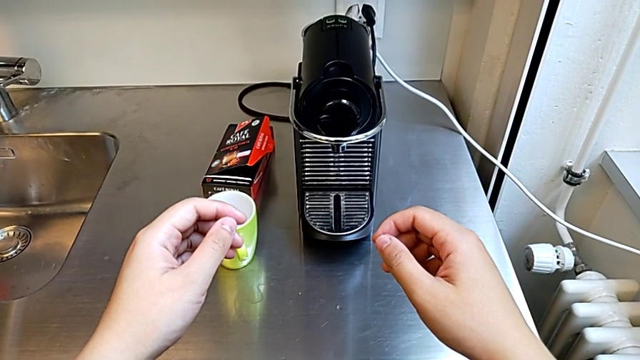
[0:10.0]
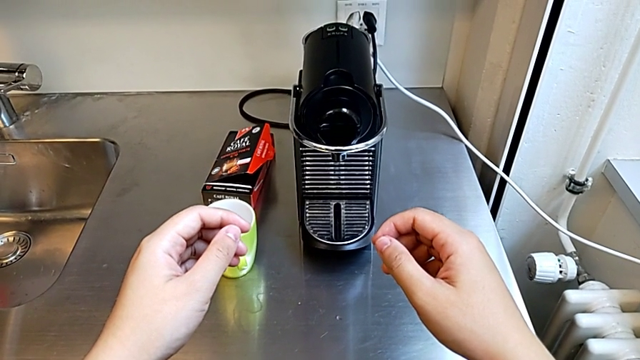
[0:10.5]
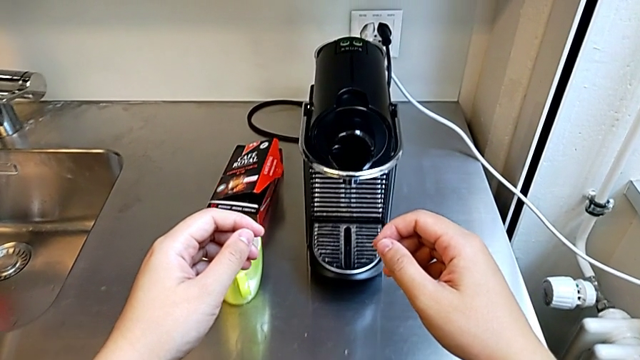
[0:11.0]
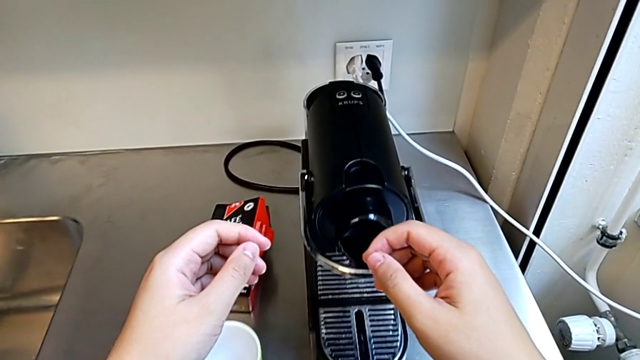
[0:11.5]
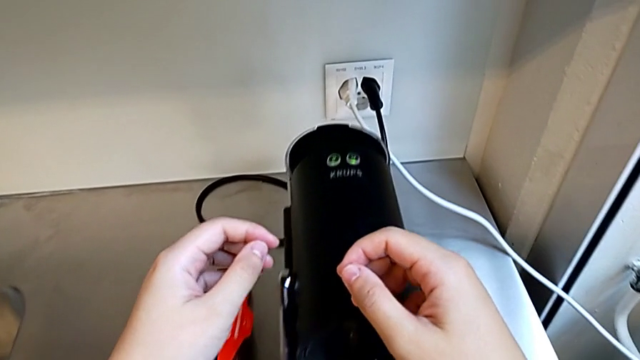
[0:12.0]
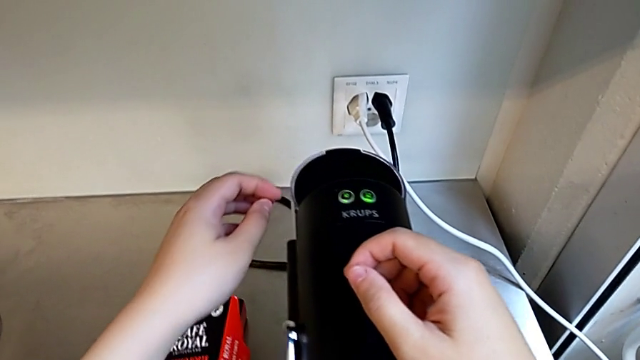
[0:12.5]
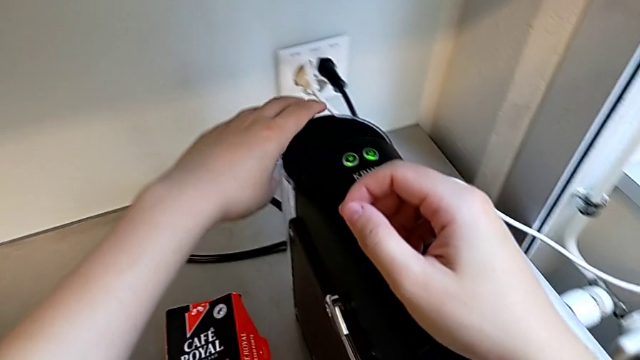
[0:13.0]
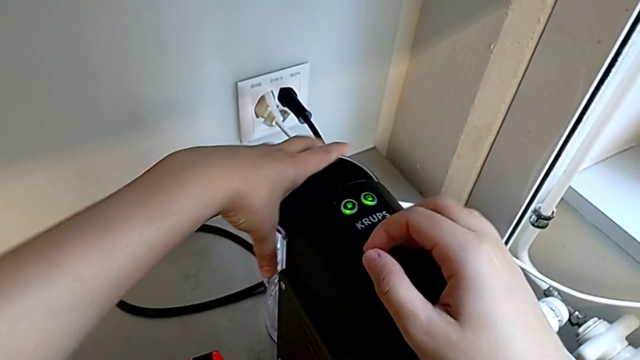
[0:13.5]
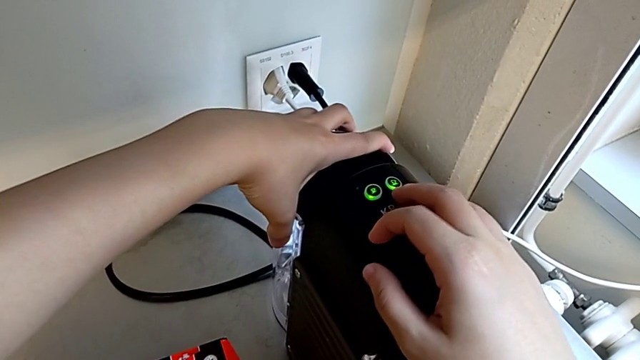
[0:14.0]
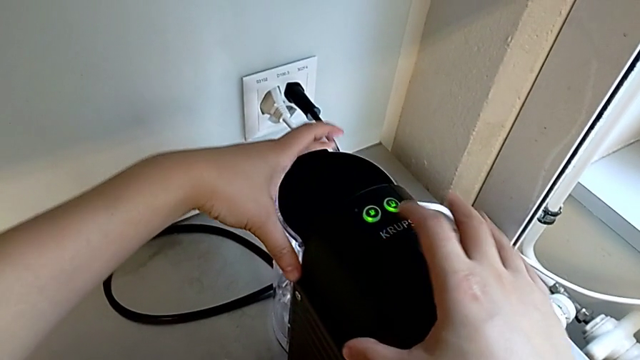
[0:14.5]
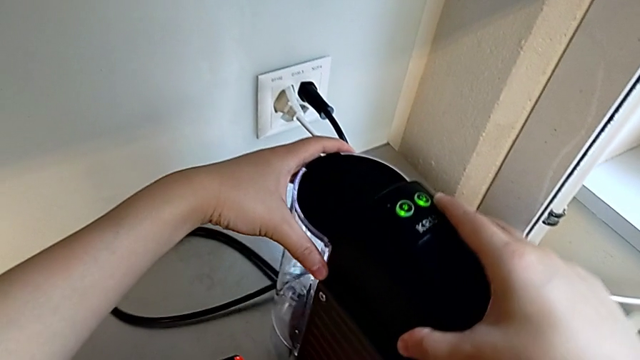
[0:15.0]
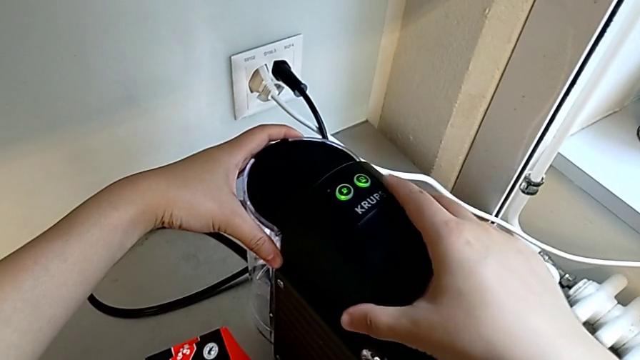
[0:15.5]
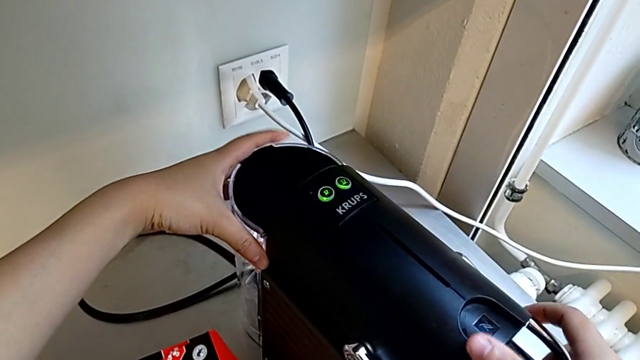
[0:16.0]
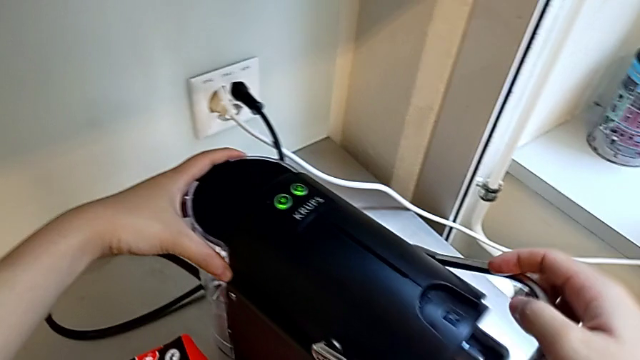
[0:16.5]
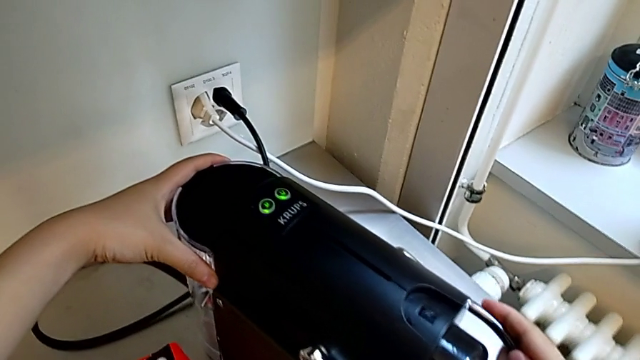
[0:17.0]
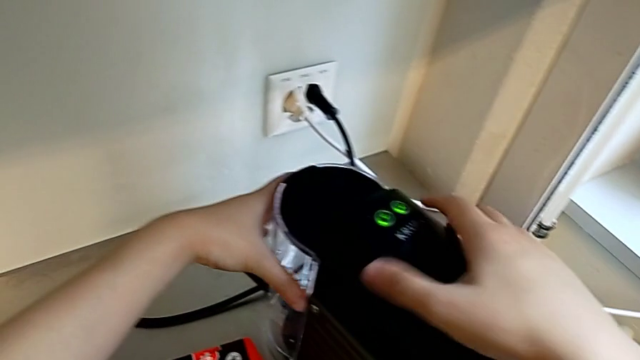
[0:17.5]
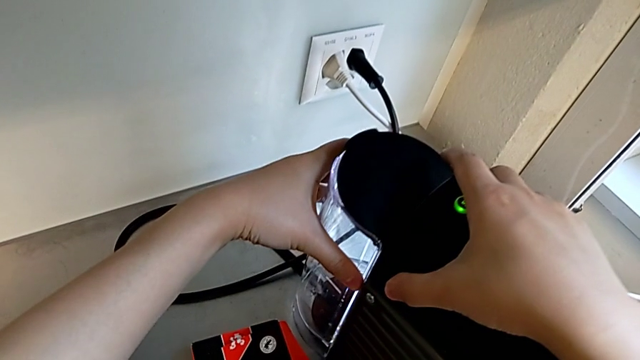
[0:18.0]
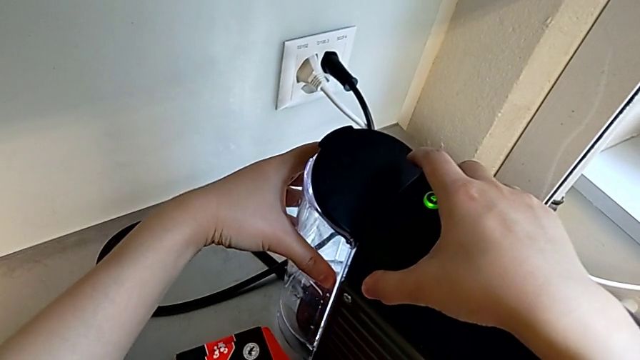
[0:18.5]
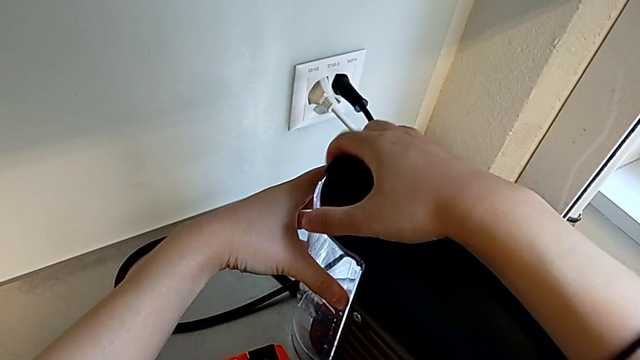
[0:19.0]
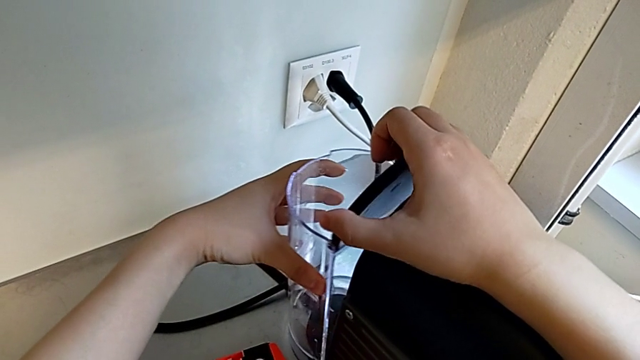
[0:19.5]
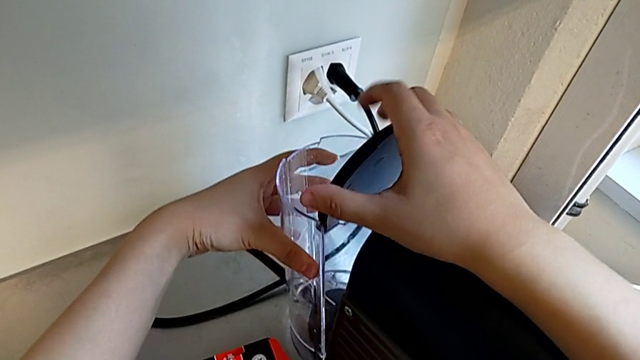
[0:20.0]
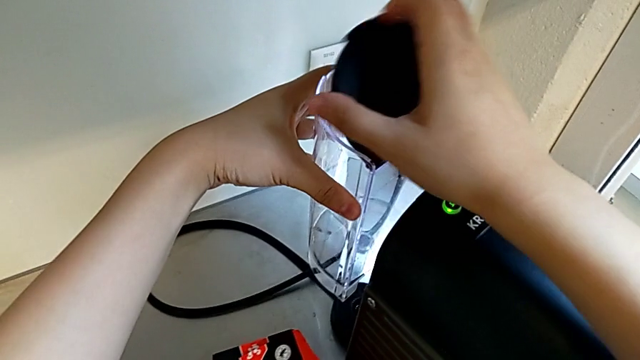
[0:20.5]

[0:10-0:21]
The camera wearer is adding water. They approach the lever, grab the water container and grab the espresso machine, all with the left hand, push the lever and open the lid with the right hand, and disassemble the water container with the left hand.

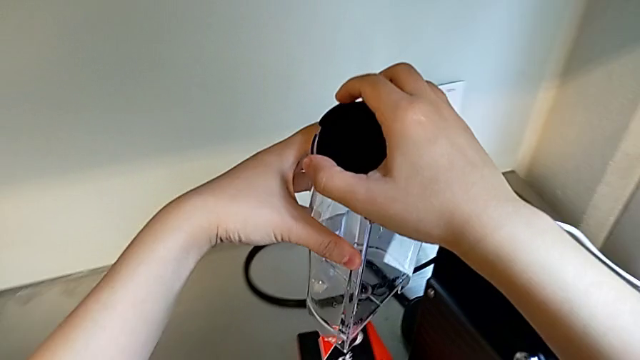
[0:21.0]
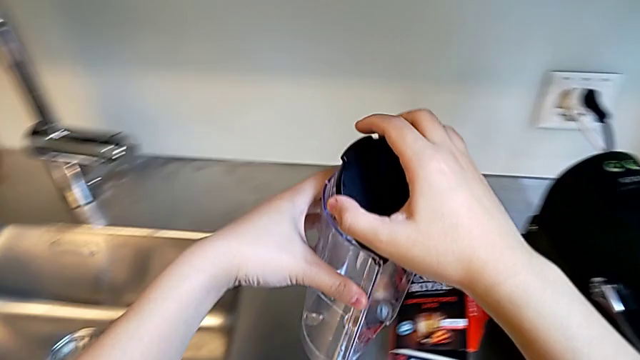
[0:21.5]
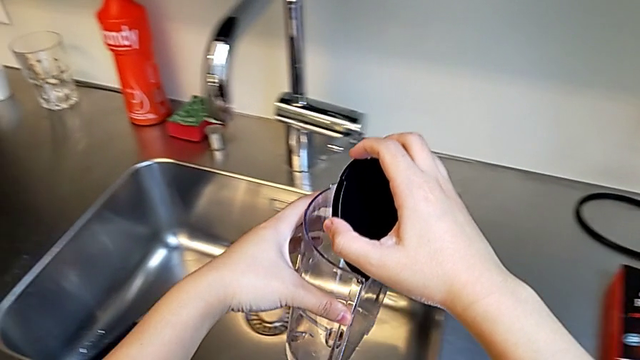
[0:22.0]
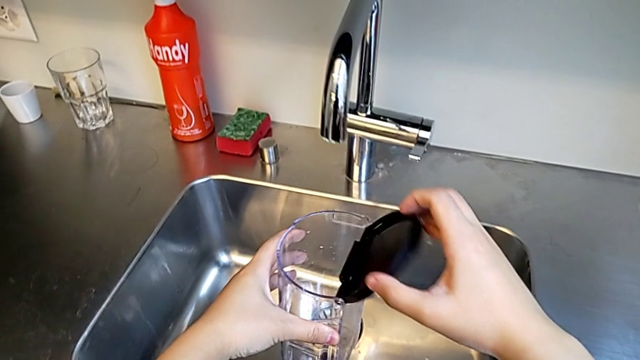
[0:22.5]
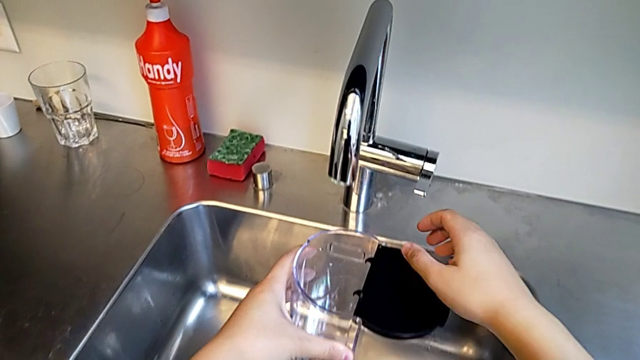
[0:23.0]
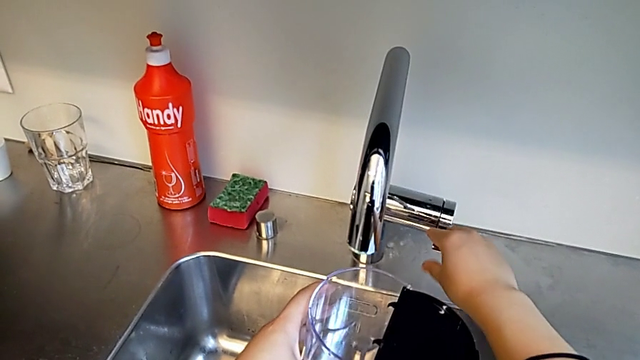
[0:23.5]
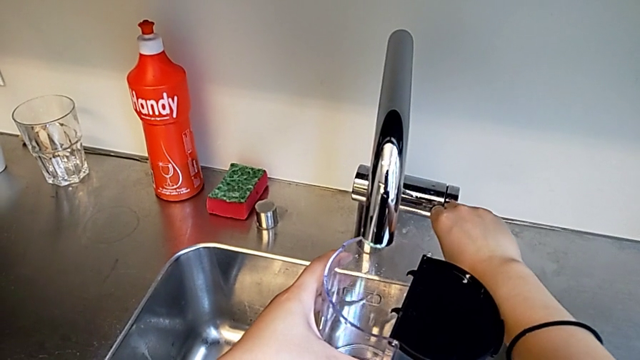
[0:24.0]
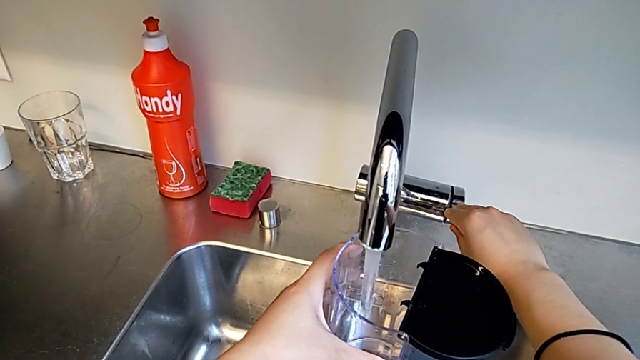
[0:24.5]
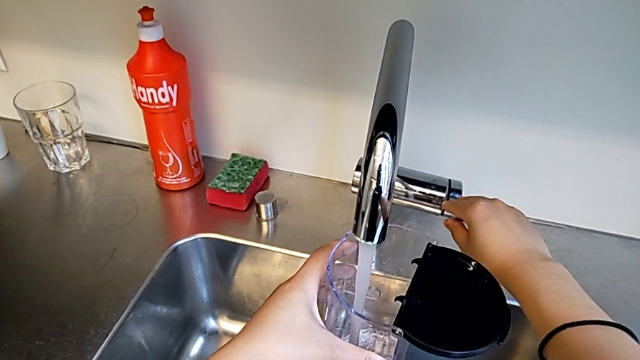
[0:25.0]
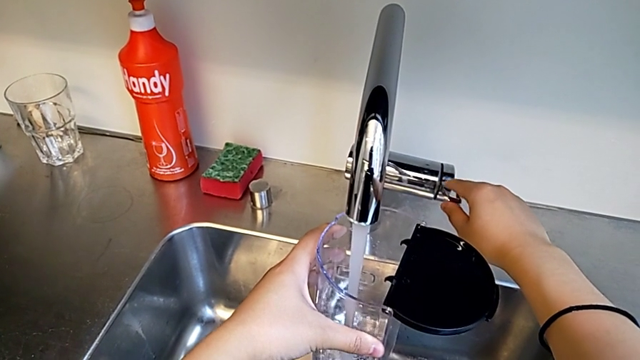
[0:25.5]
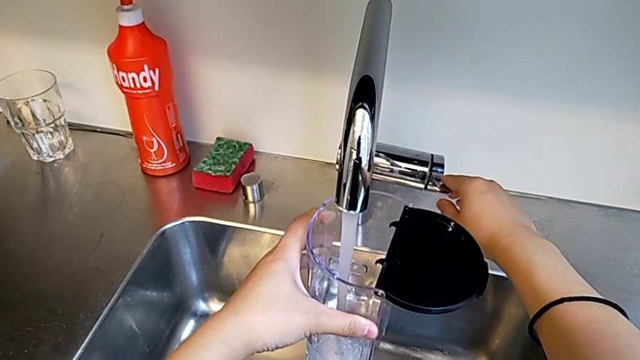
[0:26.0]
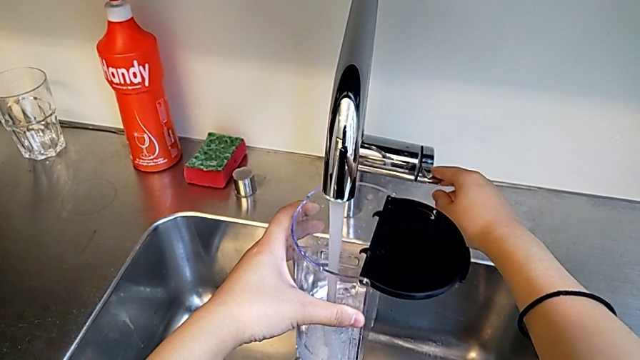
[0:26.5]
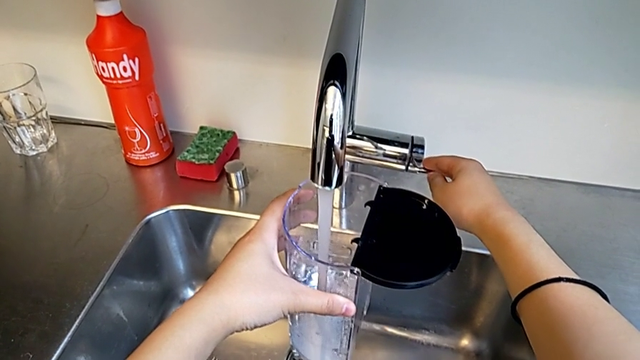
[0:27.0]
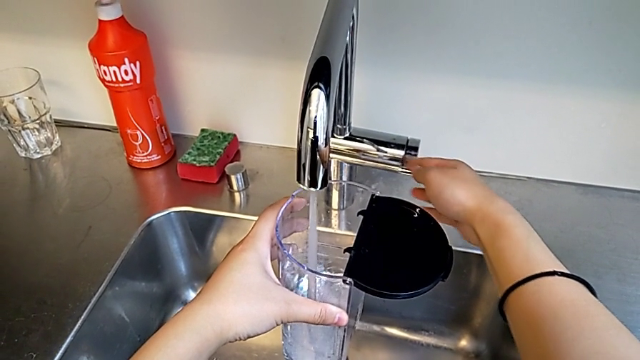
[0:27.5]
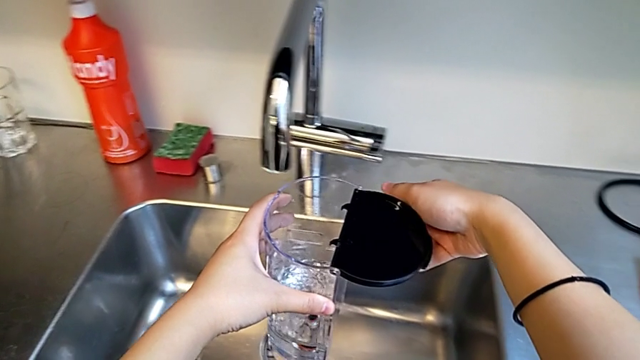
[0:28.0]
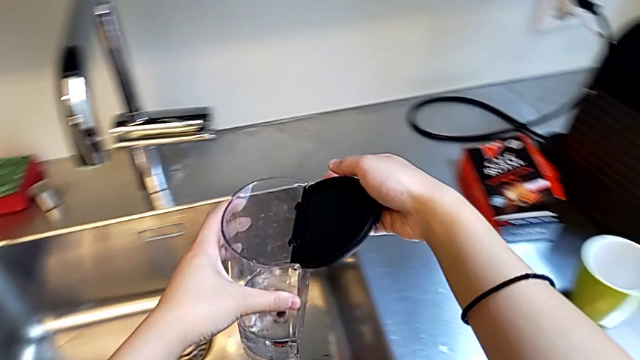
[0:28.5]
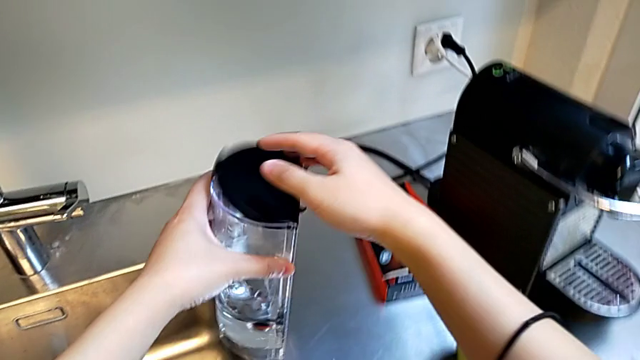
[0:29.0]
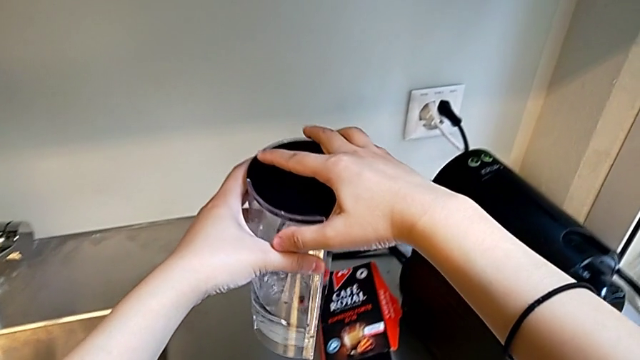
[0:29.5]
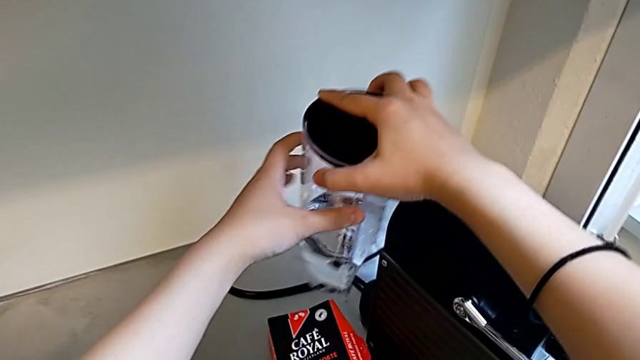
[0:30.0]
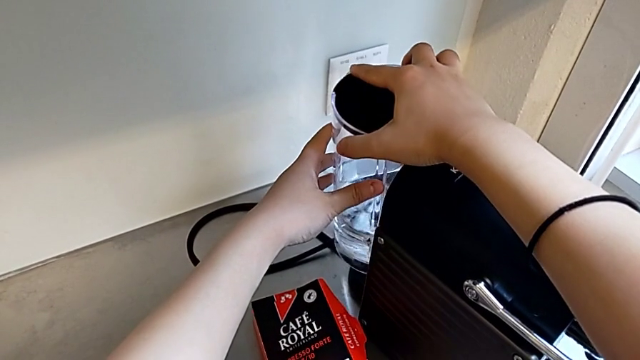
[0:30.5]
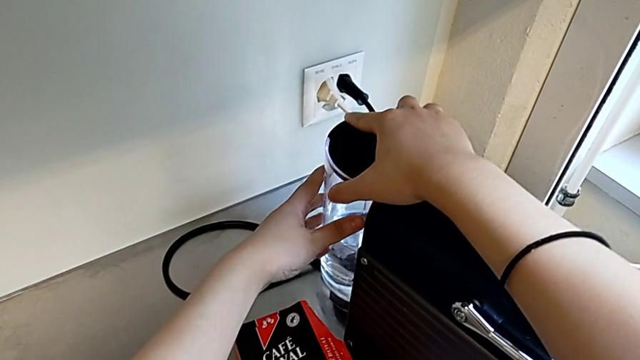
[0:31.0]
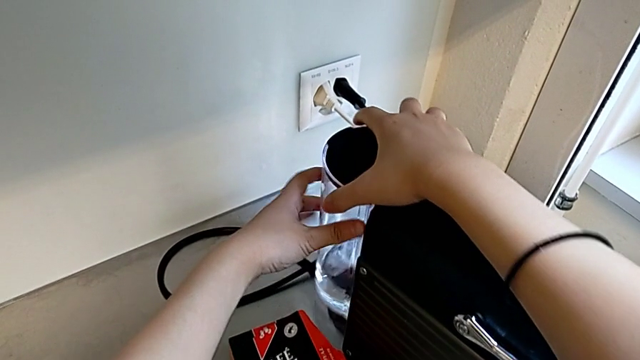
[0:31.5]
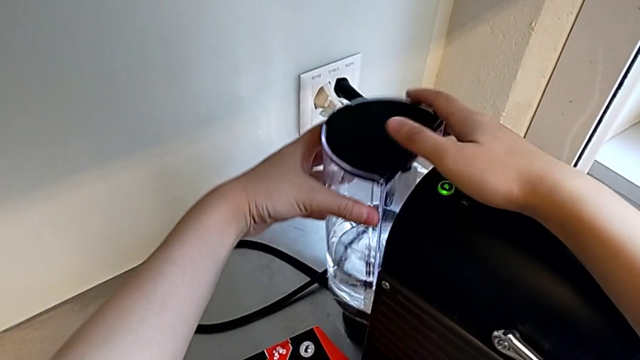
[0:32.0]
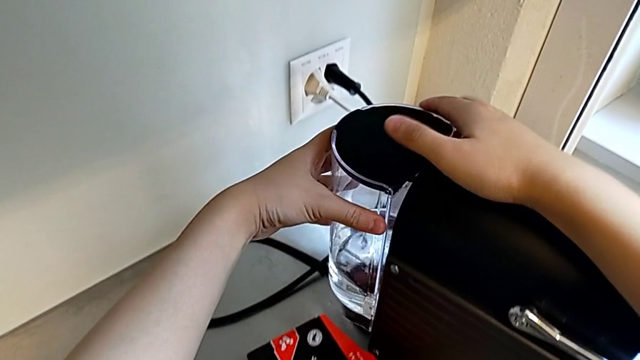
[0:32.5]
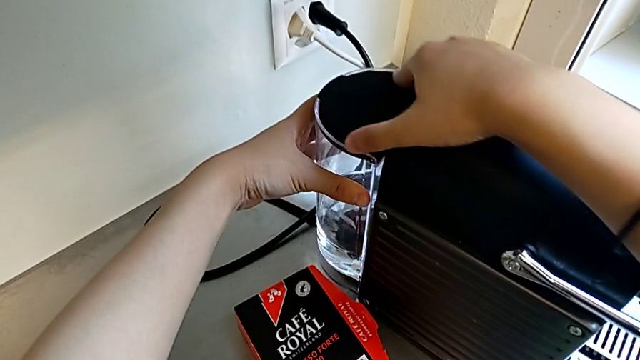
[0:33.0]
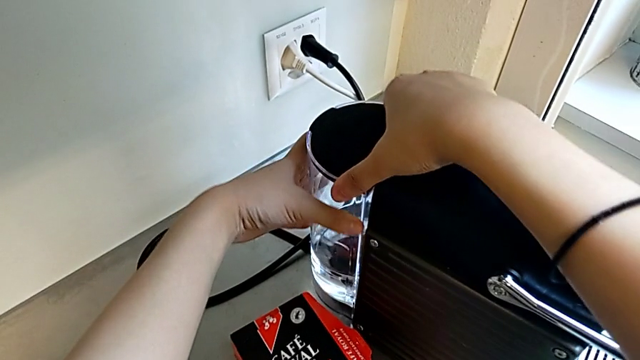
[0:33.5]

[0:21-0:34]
The camera wearer is adding water. They hold the water container with the left hand, open the lid and touch the faucet with the right hand, load the water container with the left hand, close the lid with the right hand and begin to assemble the water container with the left hand.
